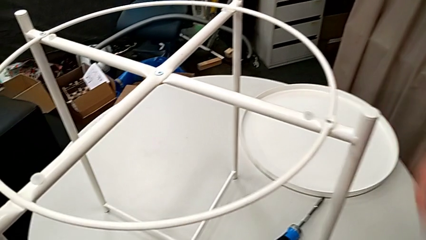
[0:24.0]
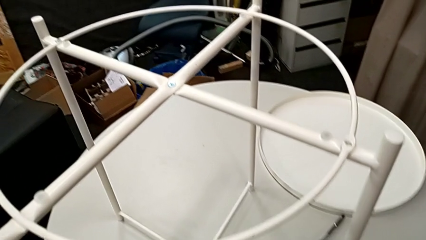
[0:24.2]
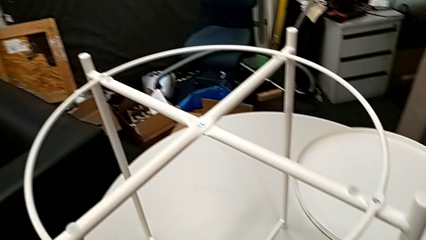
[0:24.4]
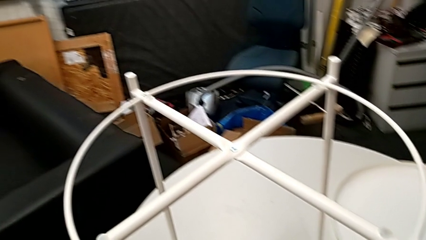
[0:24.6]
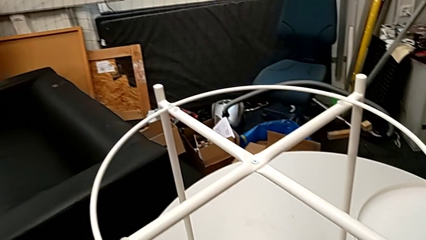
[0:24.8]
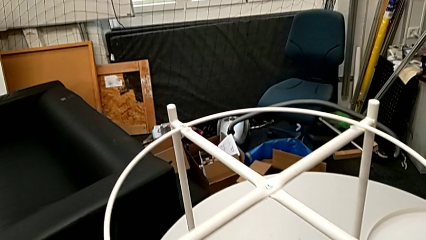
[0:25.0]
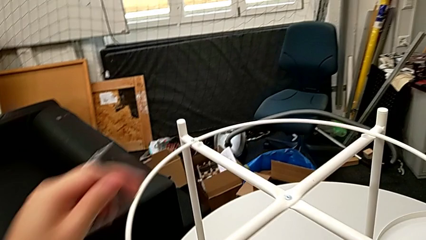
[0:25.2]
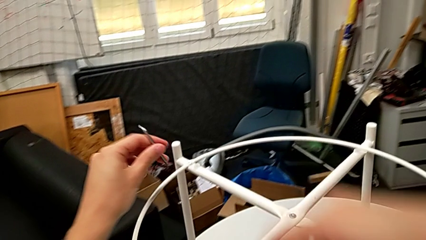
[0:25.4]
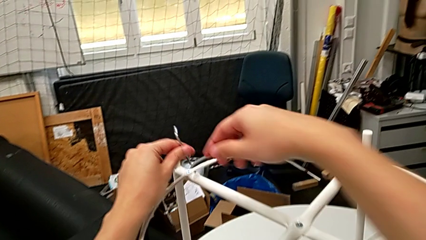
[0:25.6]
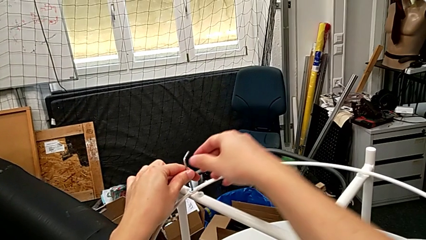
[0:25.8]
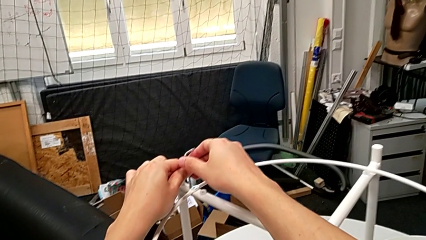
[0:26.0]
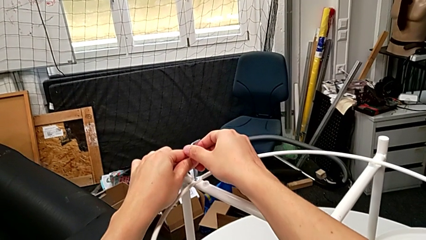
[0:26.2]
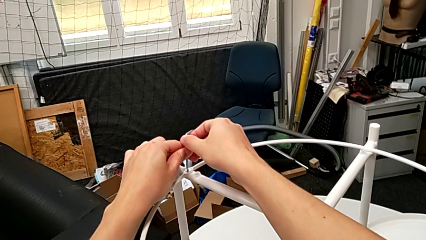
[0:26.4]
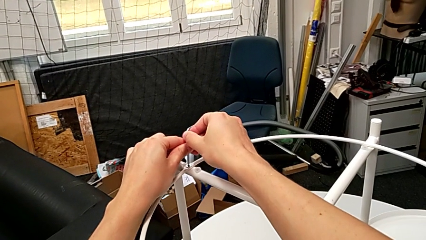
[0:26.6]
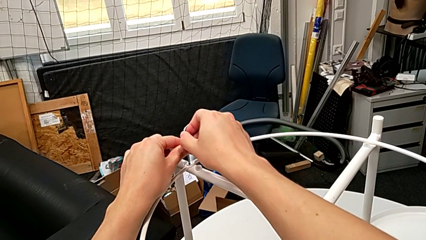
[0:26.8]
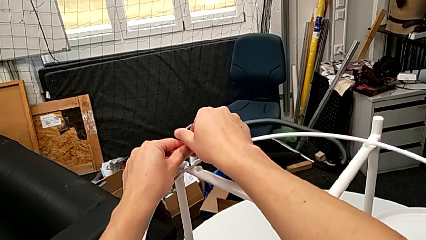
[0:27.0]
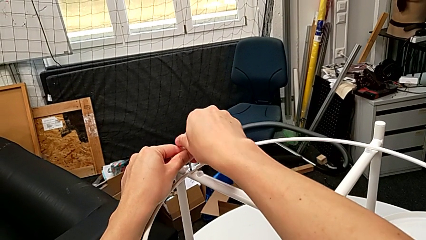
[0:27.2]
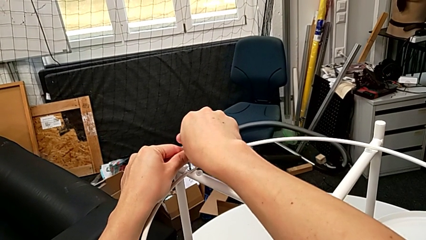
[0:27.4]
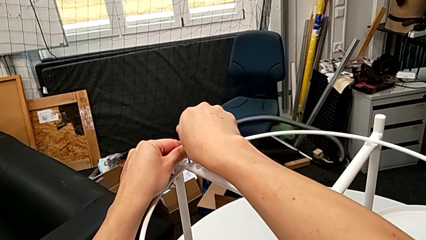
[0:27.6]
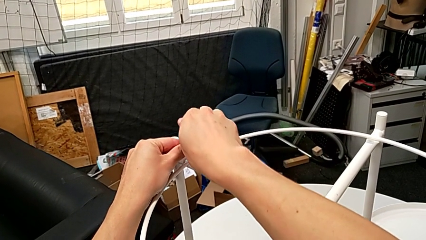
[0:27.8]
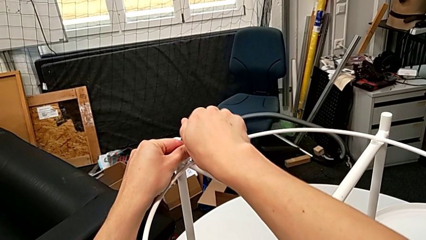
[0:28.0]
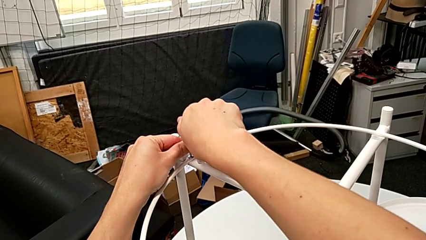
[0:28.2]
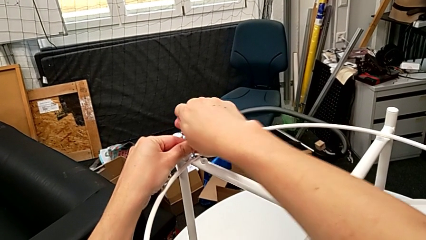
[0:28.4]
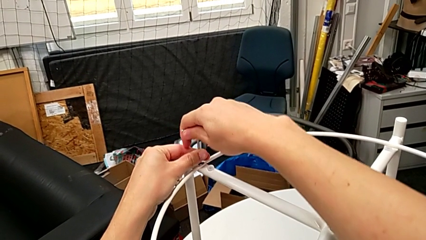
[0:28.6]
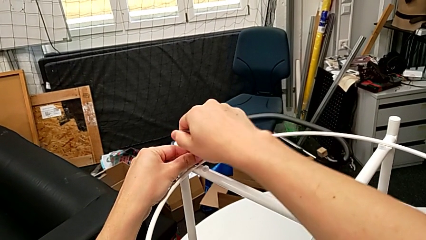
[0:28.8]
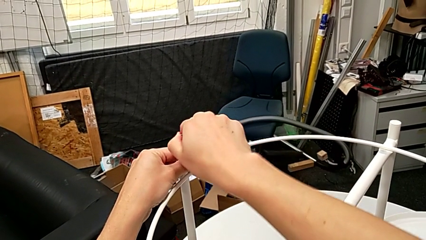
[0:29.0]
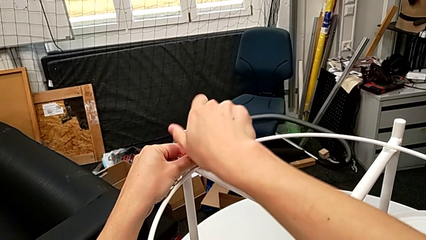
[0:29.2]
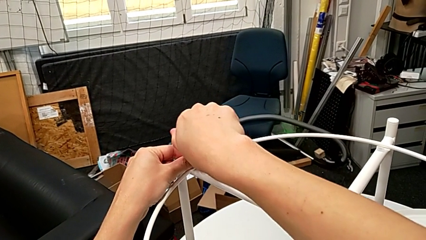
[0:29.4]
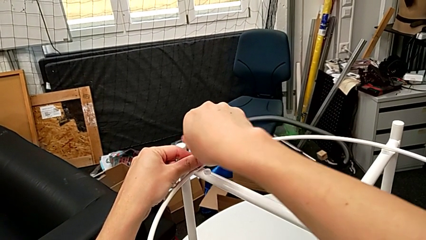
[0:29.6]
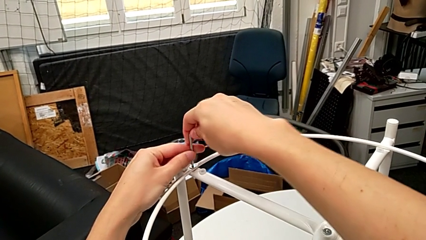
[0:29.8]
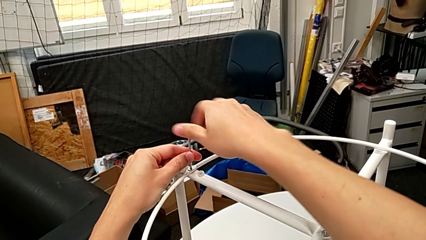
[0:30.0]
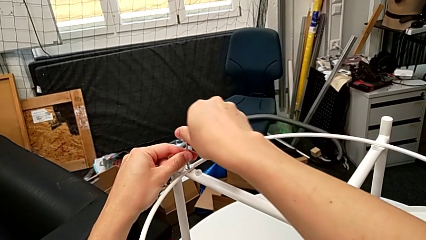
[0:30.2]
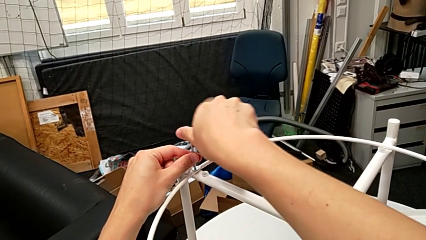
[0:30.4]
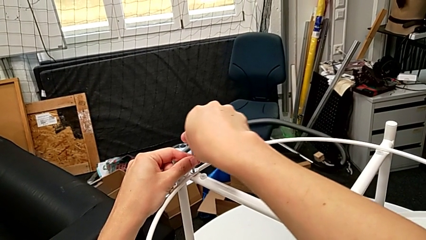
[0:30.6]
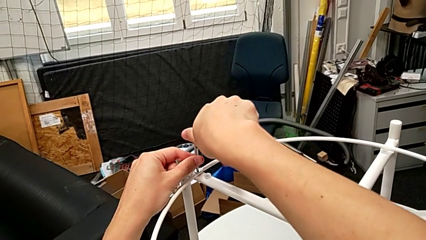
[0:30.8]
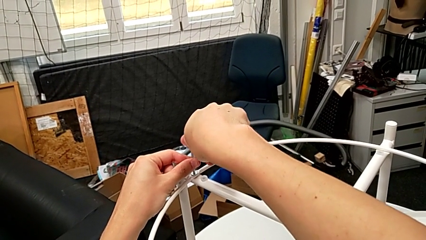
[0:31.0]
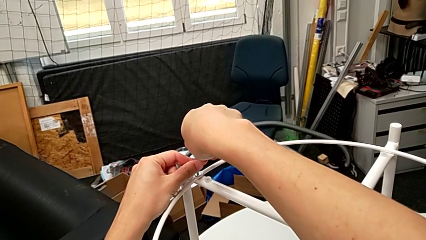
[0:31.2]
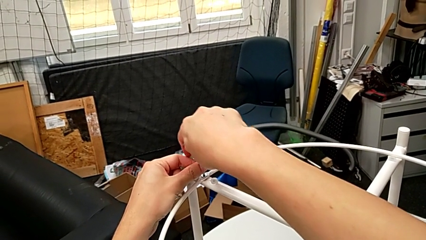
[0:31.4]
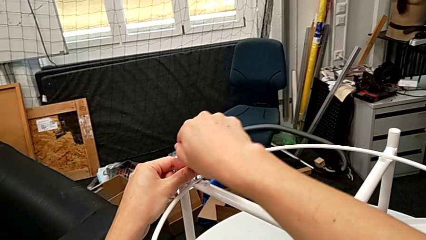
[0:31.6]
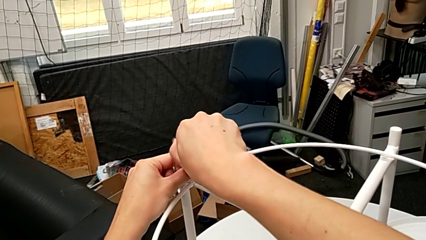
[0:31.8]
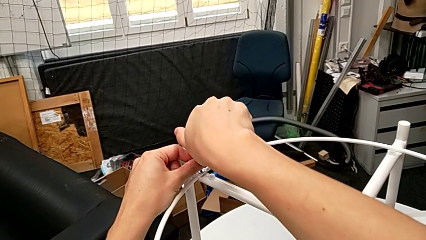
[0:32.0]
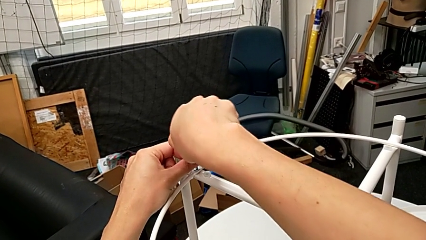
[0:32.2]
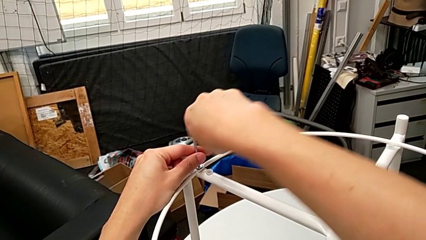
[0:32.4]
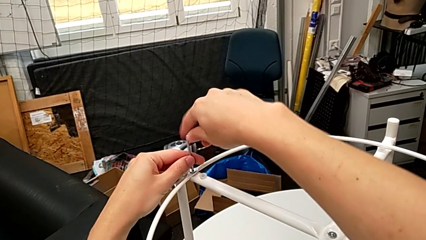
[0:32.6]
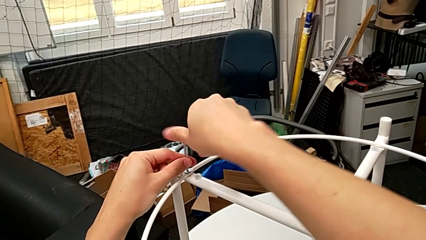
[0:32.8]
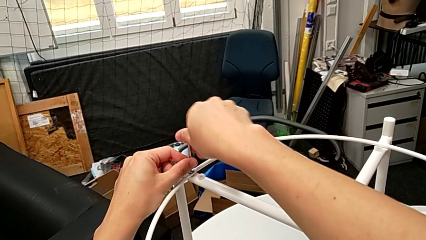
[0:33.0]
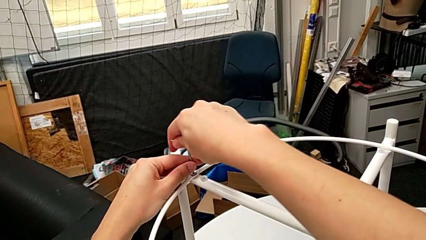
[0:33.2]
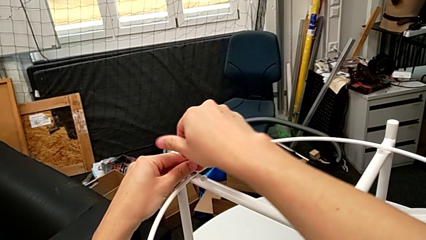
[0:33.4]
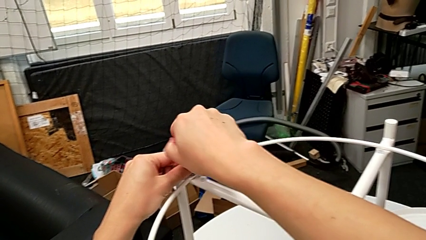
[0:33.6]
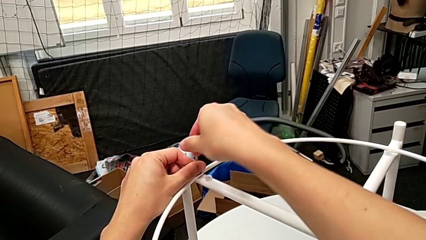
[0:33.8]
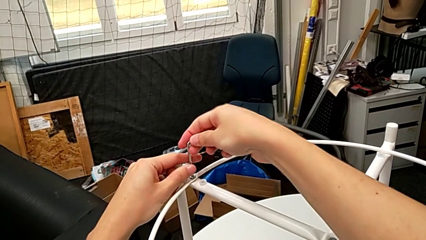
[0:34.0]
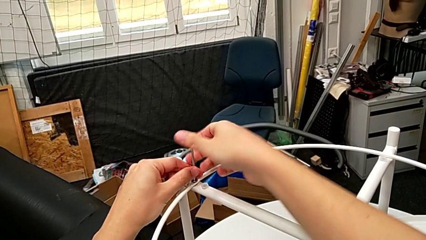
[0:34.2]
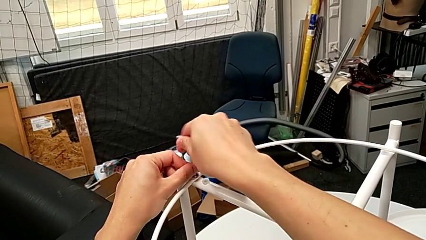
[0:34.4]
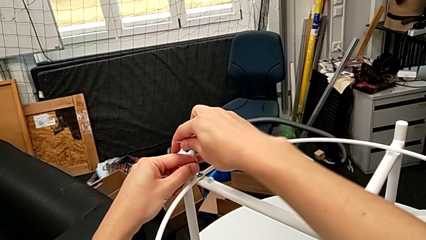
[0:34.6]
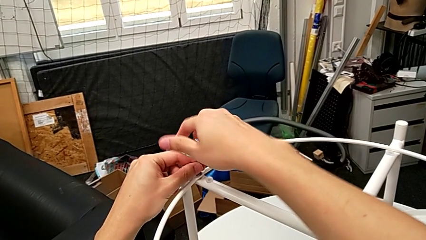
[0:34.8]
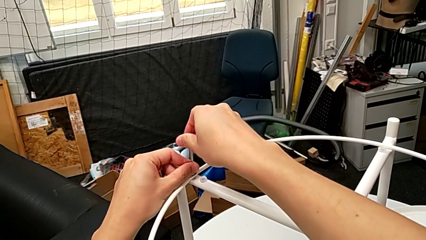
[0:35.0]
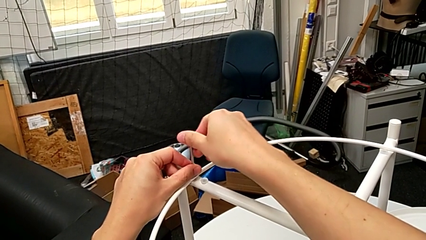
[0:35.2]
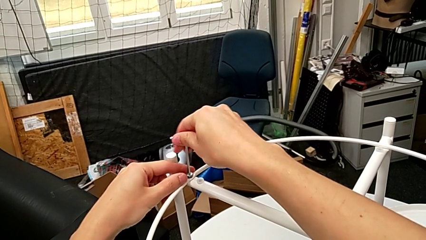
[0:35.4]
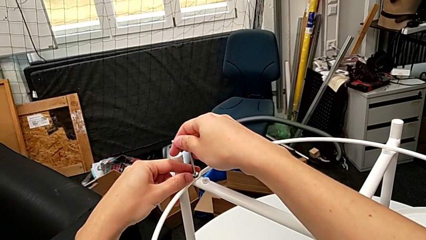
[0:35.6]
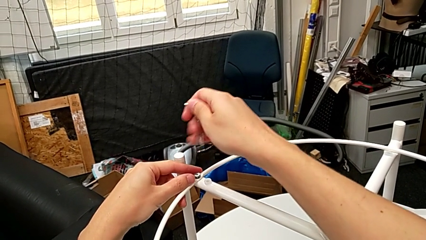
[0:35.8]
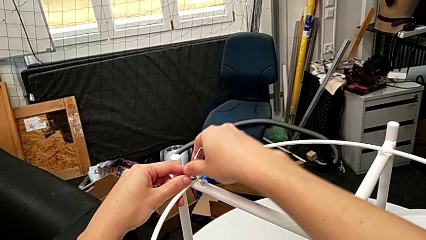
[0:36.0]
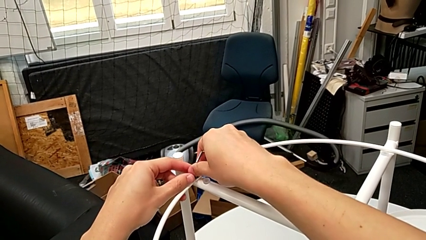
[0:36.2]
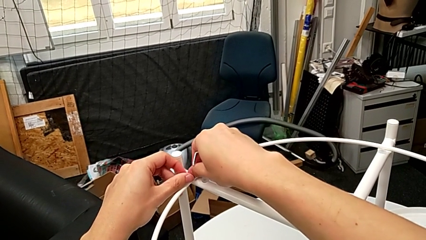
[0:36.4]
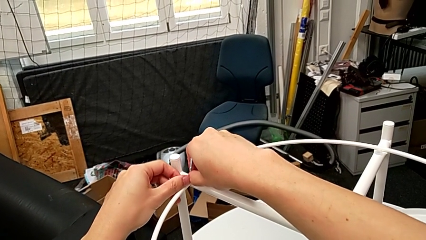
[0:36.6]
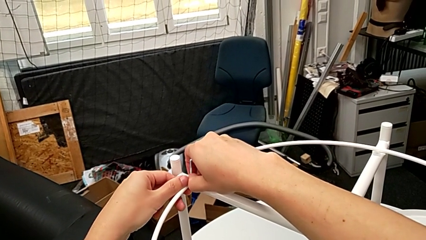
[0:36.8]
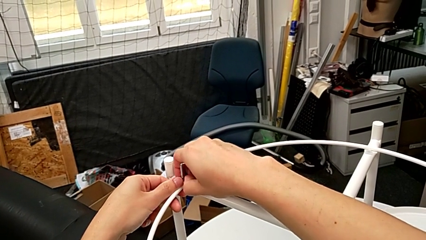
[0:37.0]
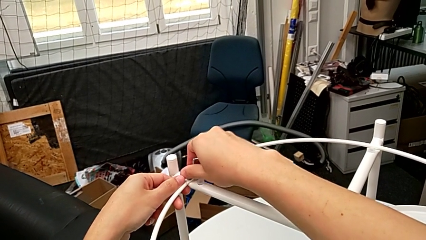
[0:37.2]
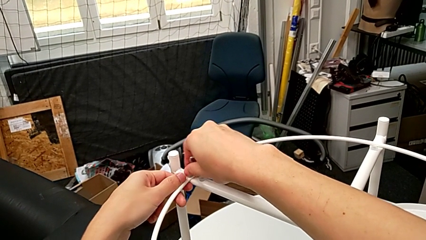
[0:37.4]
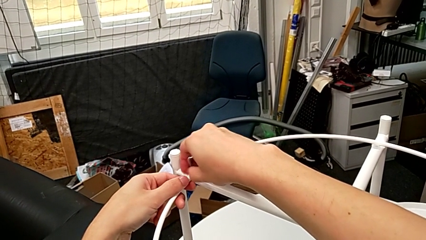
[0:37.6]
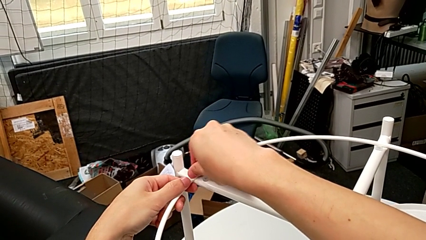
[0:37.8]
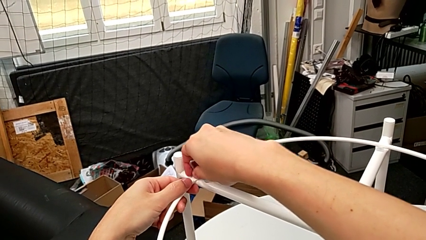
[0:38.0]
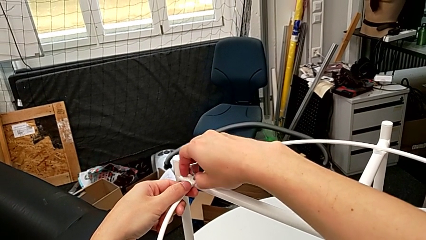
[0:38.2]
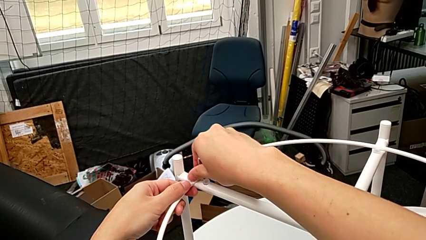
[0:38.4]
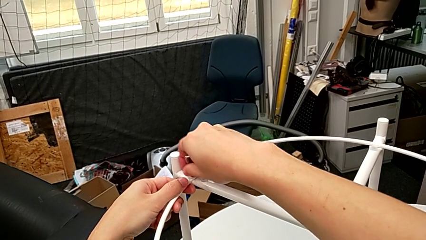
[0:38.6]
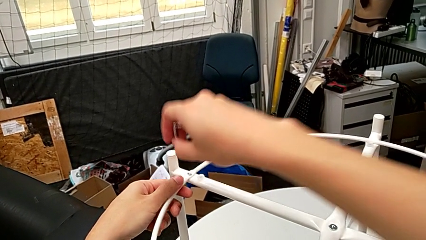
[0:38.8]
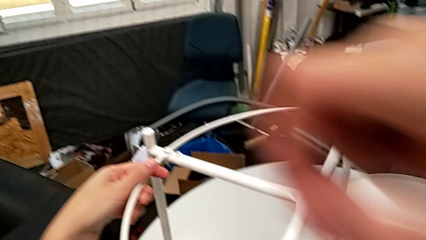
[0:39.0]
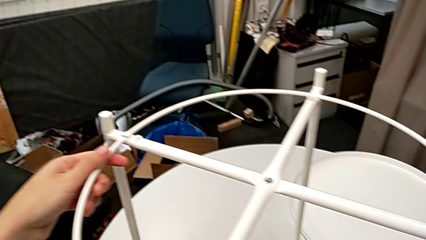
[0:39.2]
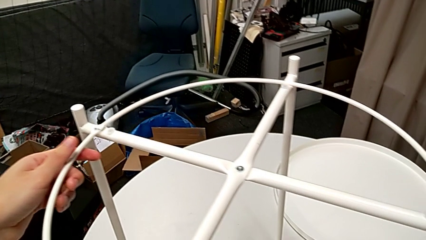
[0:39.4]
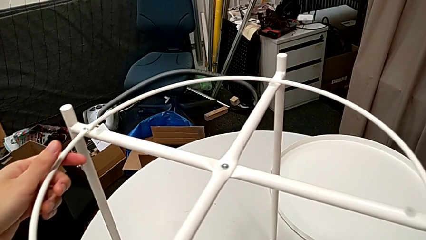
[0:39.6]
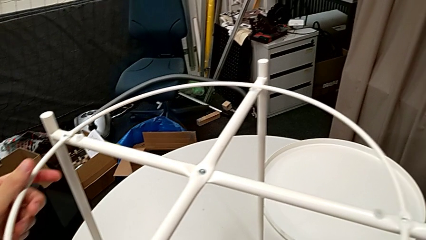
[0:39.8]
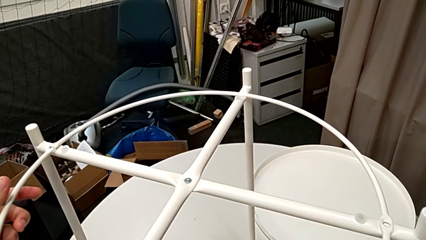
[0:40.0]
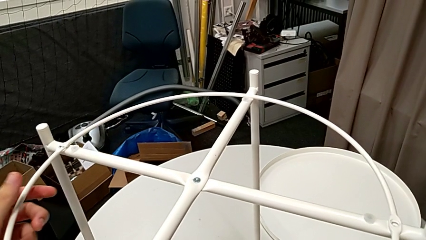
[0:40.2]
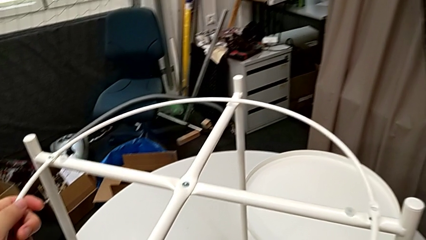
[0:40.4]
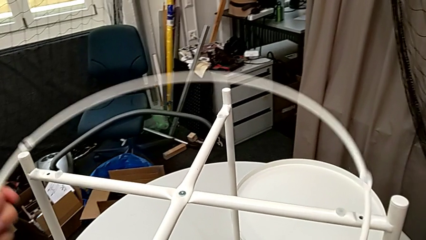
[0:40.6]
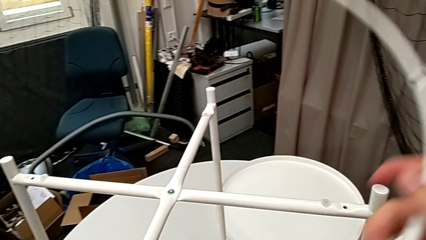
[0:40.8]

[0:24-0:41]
The camera wearer is disassembling the circle of the table. They place the hex socket head, insert the Allen wrench, unscrew the hex socket head, withdraw the Allen wrench, unscrew the hex socket head, disassemble it, place it and grab the circle.
